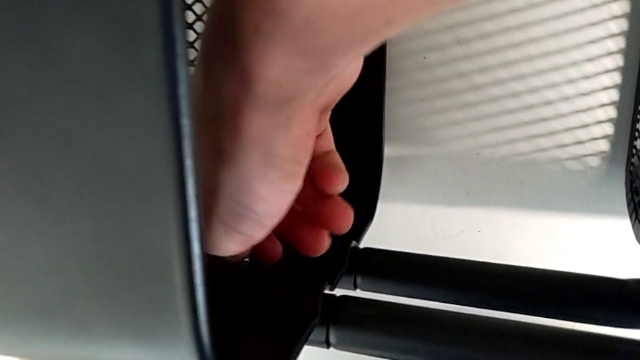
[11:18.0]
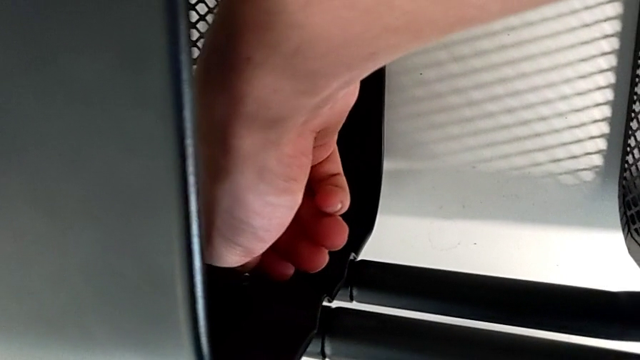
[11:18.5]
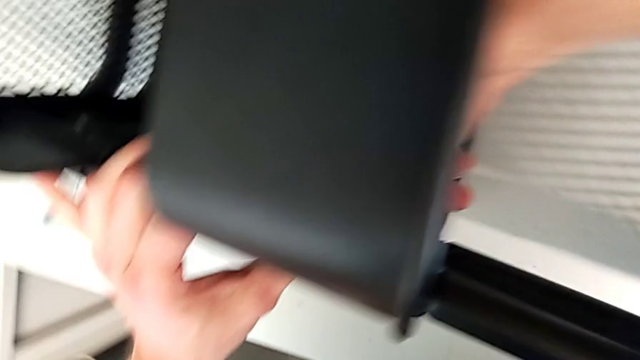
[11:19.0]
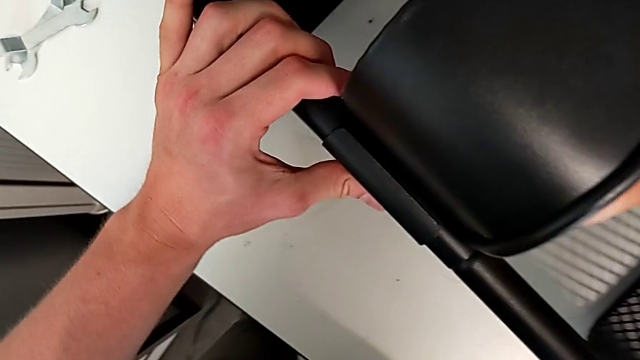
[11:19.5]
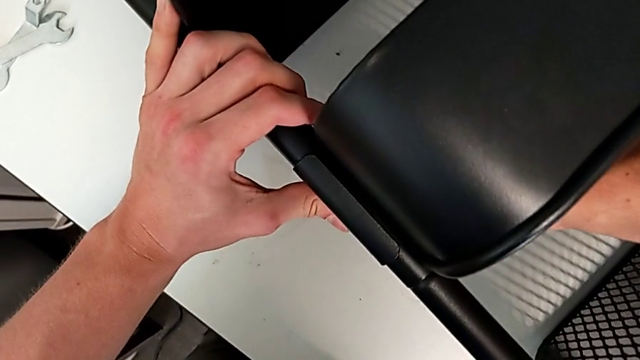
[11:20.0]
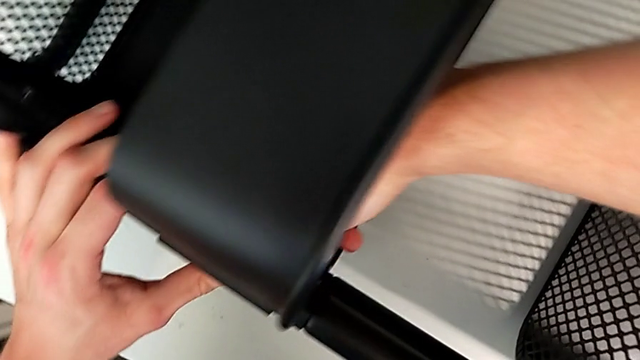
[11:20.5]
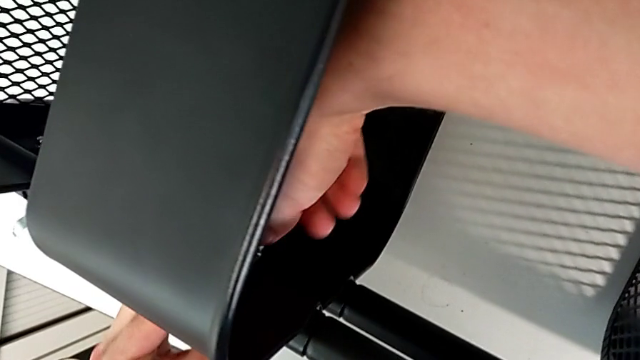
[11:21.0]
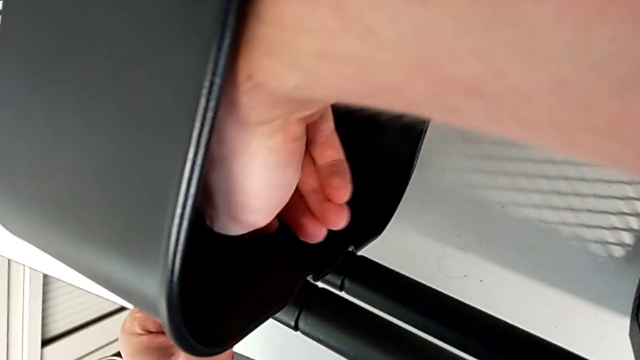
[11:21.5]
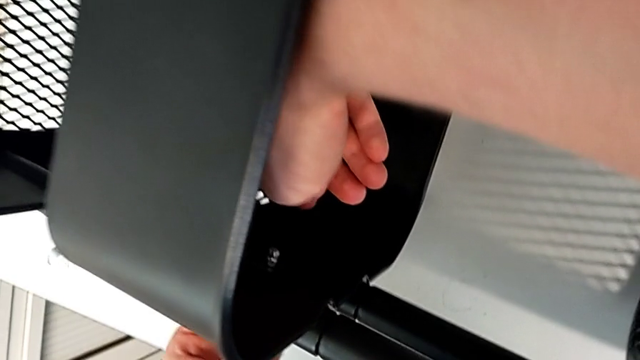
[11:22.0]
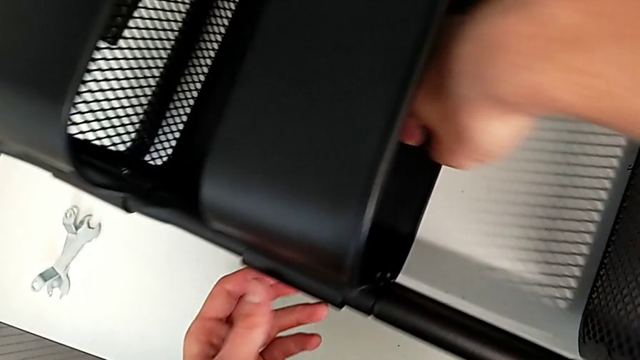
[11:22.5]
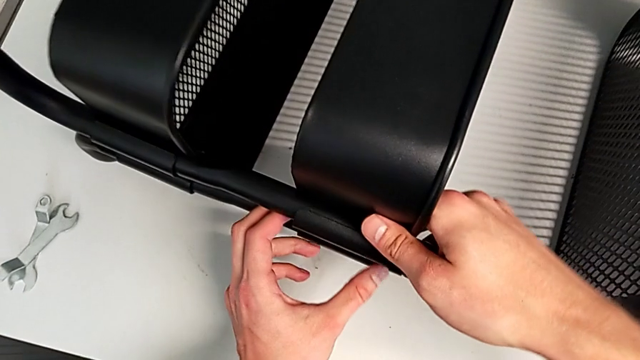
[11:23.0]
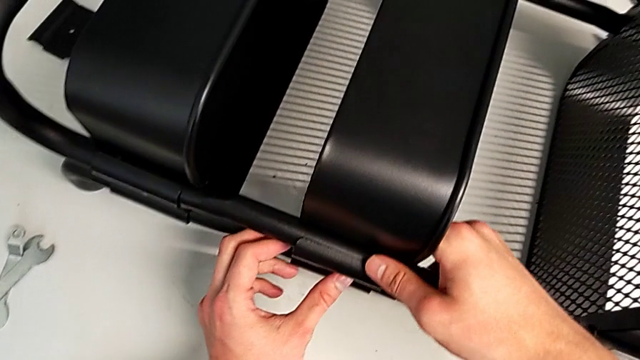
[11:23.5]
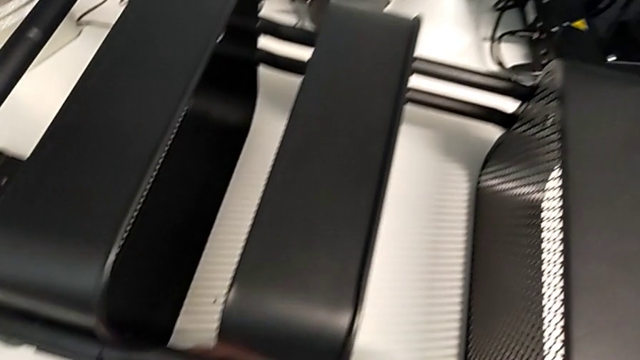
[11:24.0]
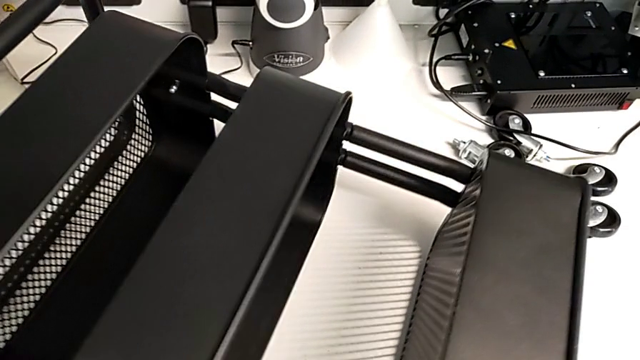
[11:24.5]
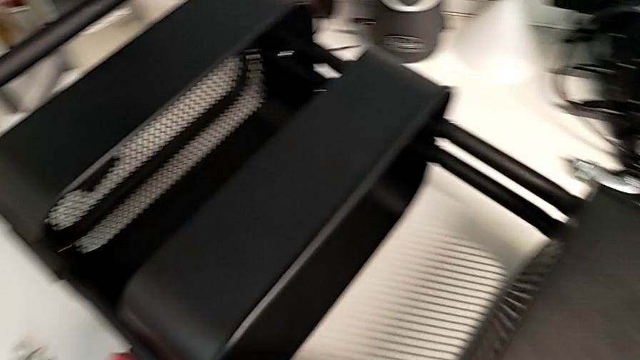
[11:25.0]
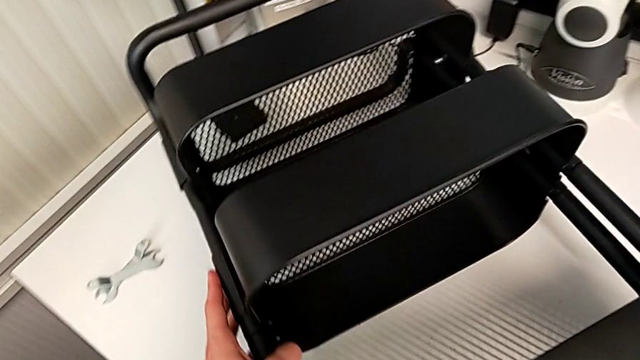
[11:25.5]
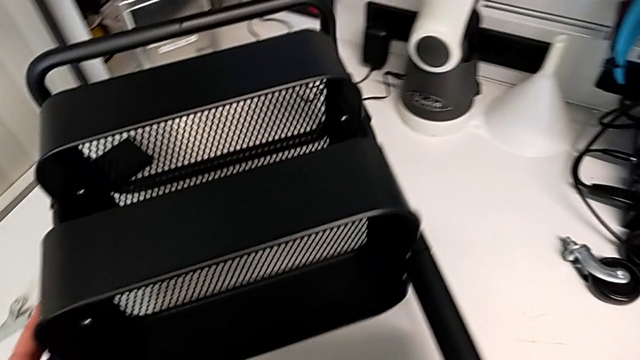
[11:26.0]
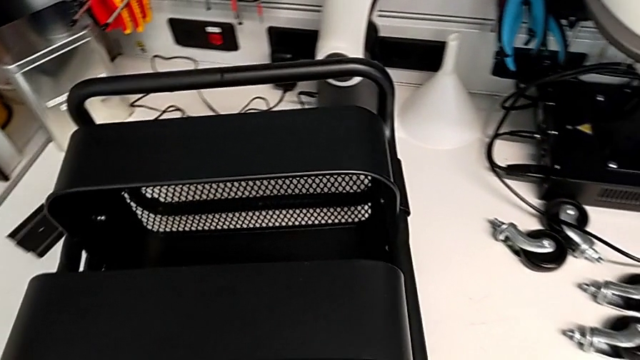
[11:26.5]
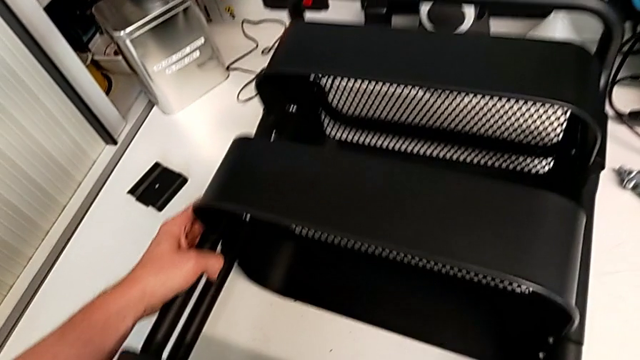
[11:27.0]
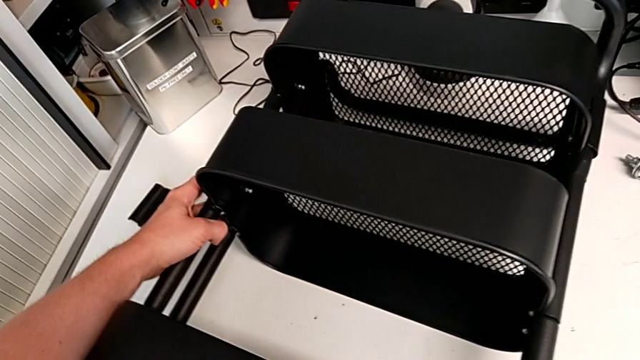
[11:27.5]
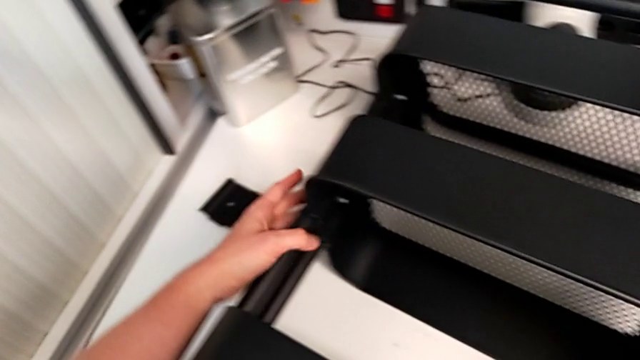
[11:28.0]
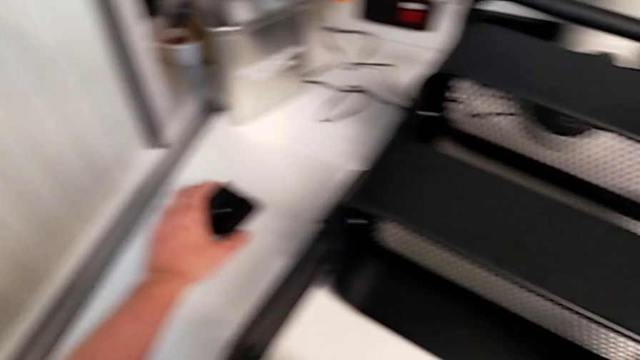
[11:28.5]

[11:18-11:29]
The camera wearer is assembling the middle tray with bolts into the sidebars. They keep screwing the hexagon cap nut and rotate the utility cart.

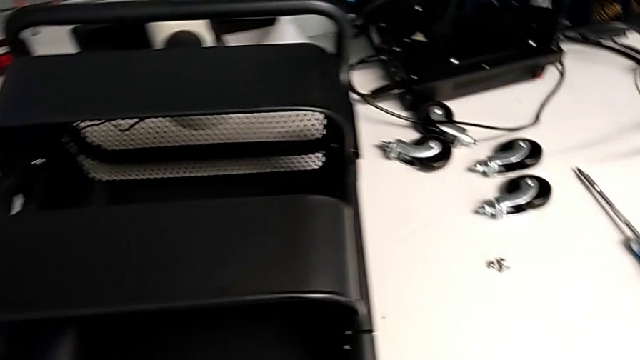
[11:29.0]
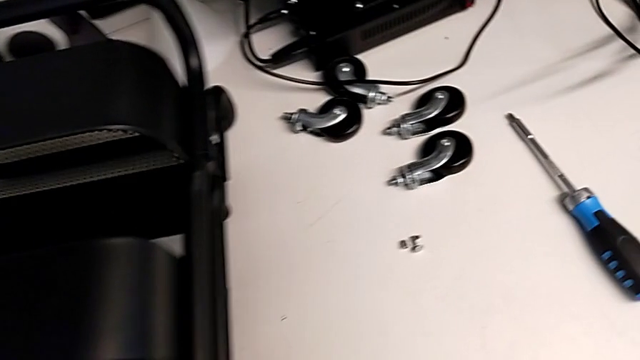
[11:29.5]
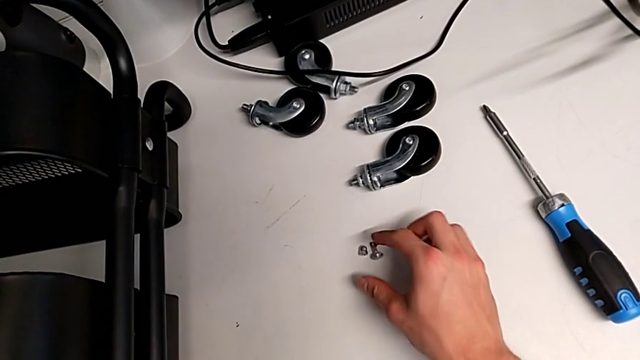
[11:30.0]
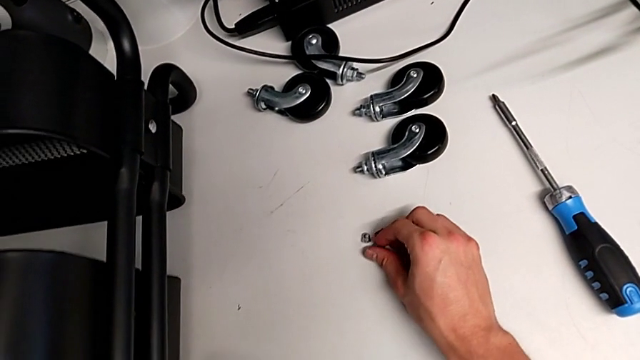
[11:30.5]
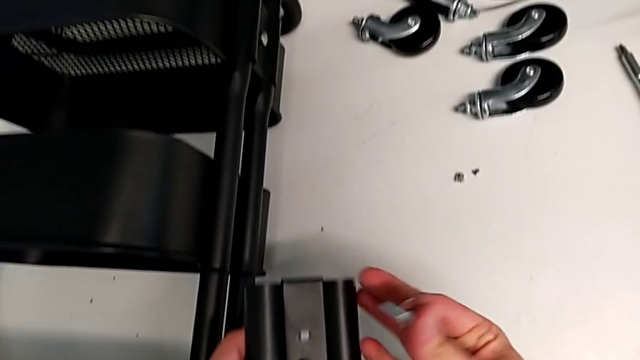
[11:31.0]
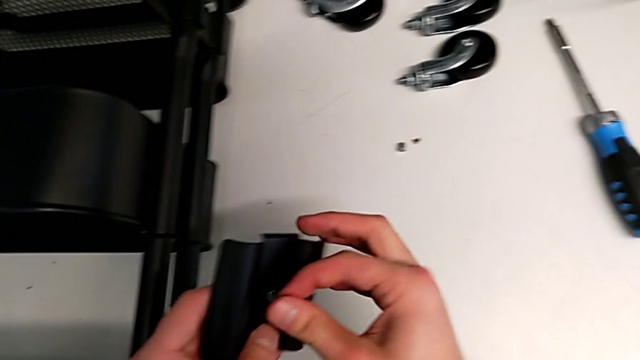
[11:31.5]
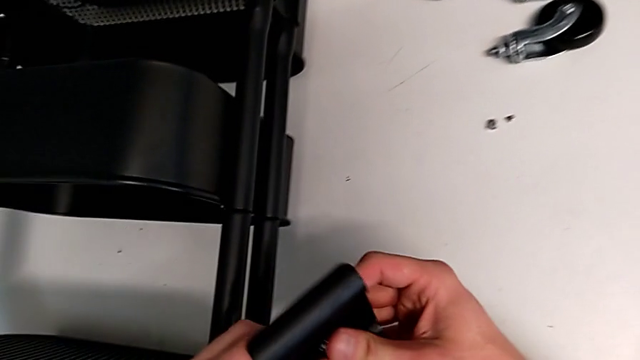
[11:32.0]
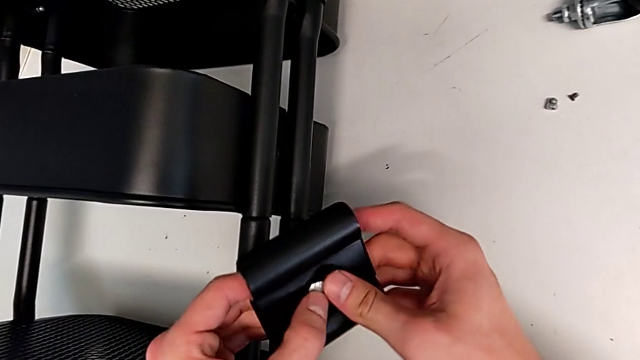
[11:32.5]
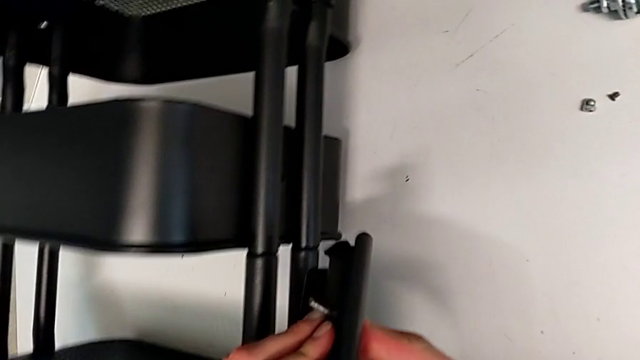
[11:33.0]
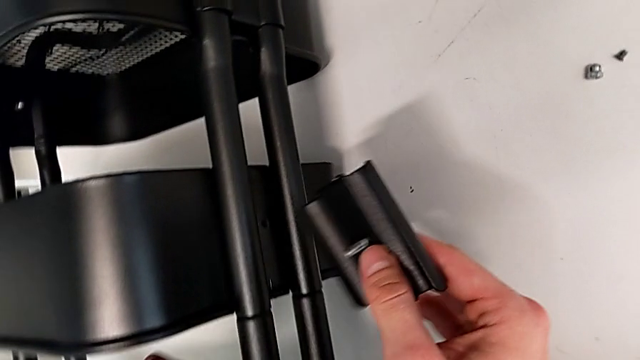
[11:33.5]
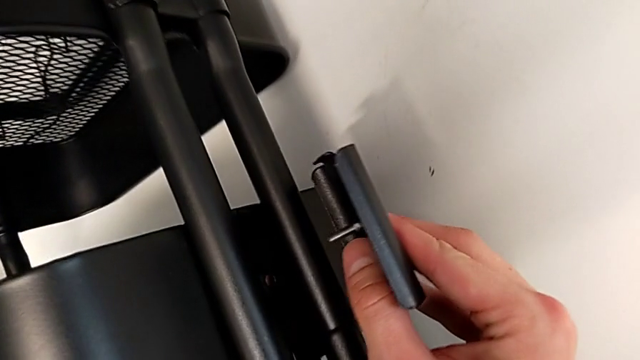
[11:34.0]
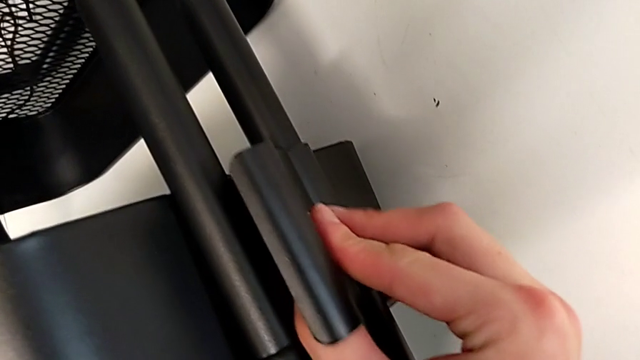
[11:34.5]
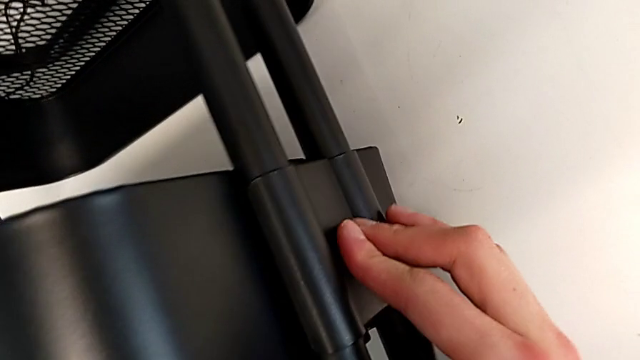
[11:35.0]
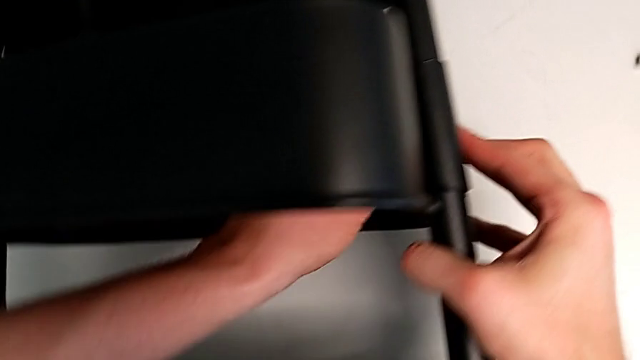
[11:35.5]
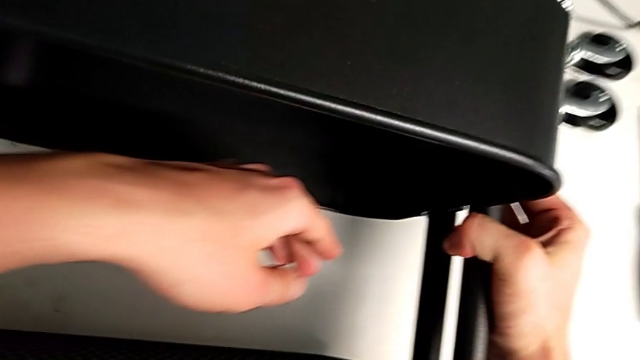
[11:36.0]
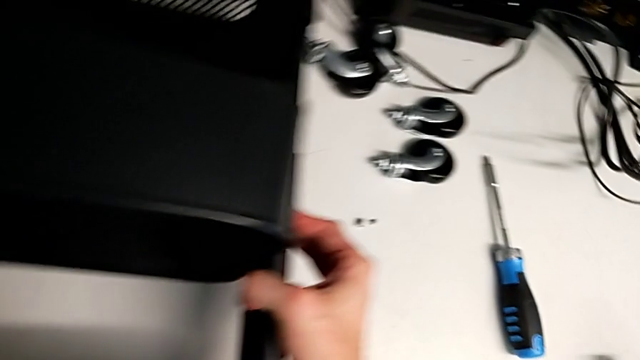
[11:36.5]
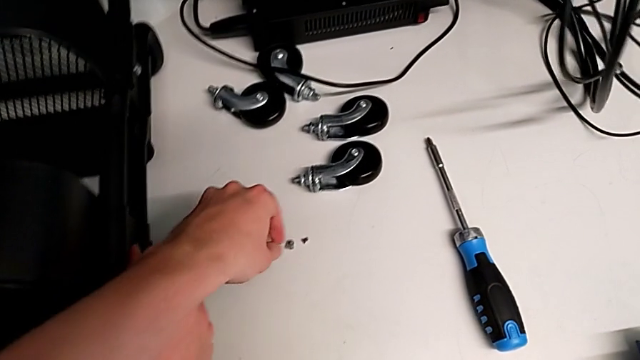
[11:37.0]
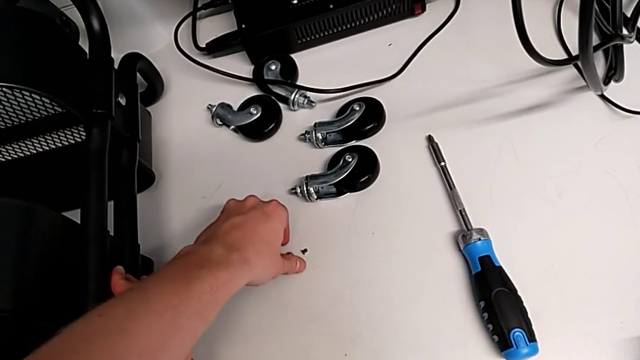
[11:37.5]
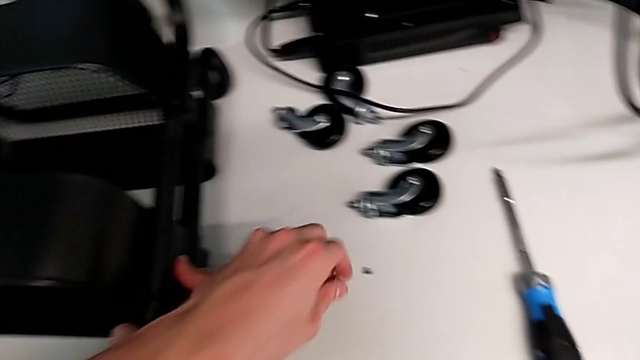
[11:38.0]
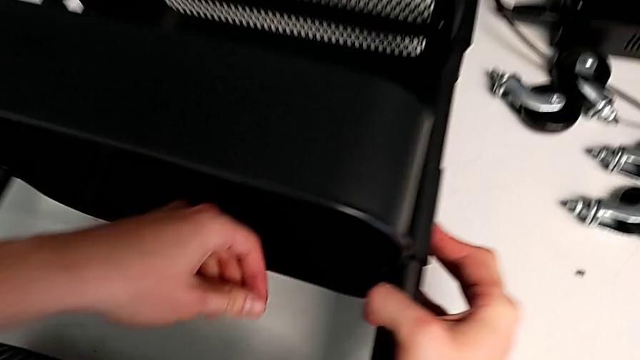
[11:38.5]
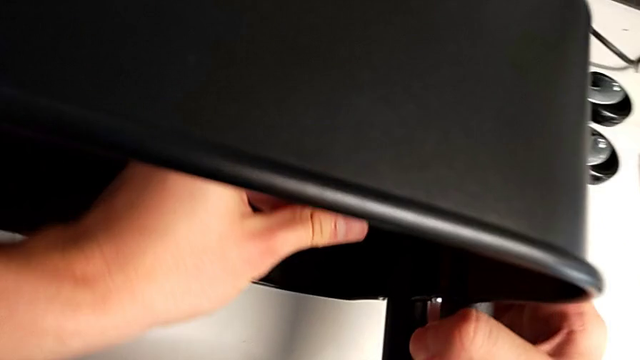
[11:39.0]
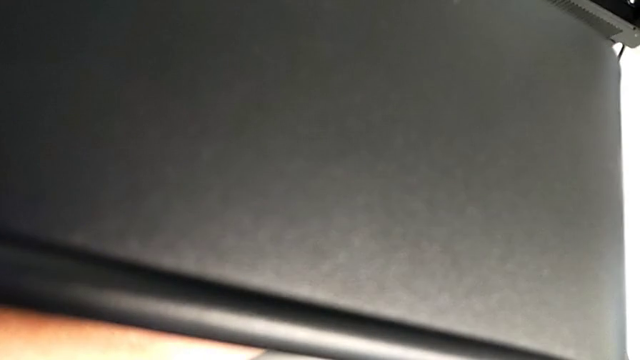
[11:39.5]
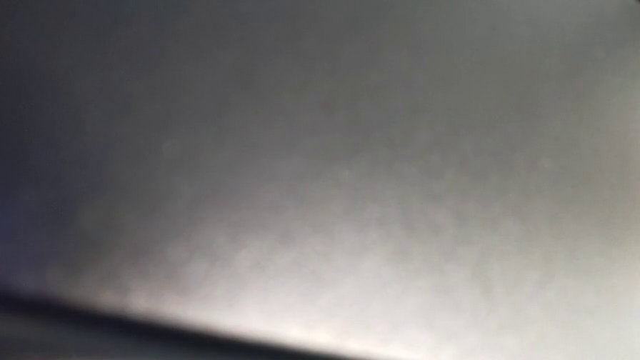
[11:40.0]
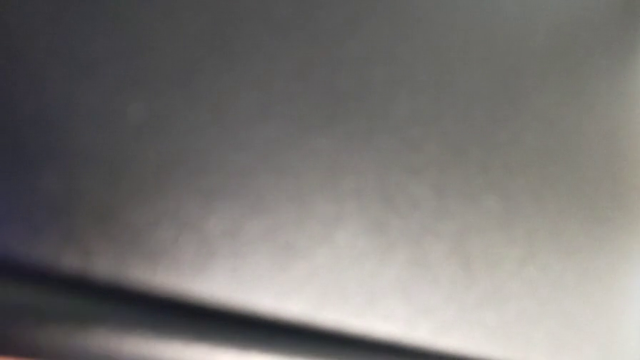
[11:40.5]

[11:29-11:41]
The camera wearer is assembling the middle tray with bolts into the sidebars. They grab the bolt, insert it, place the bracket, grab the hexagon cap nut and insert it.
